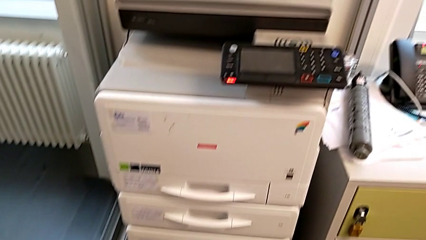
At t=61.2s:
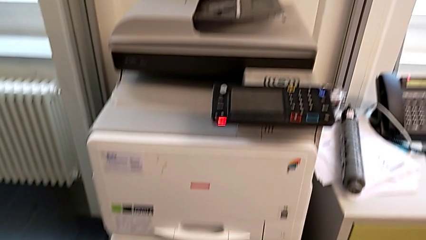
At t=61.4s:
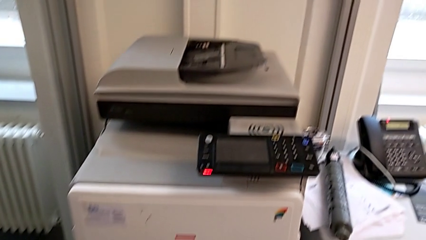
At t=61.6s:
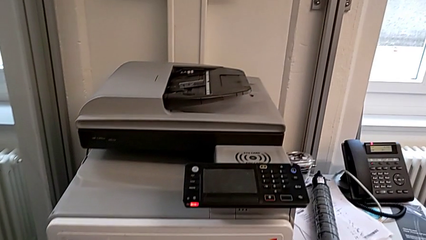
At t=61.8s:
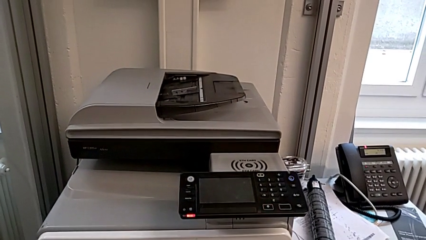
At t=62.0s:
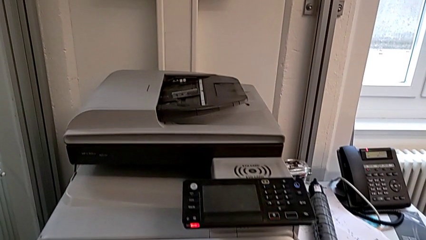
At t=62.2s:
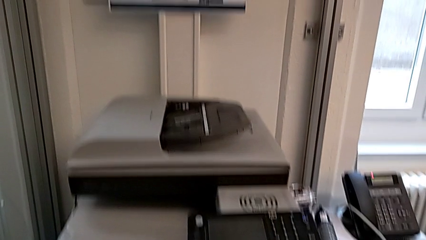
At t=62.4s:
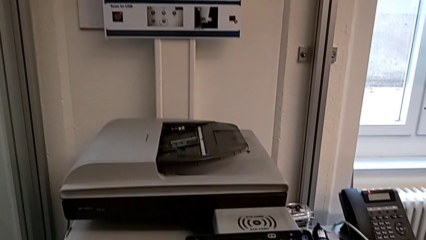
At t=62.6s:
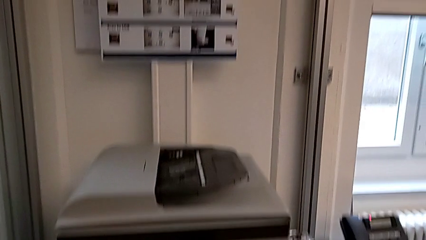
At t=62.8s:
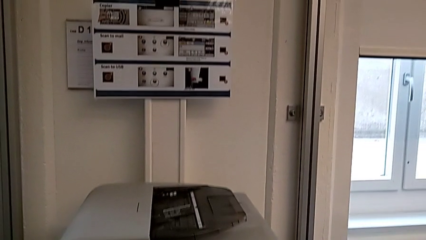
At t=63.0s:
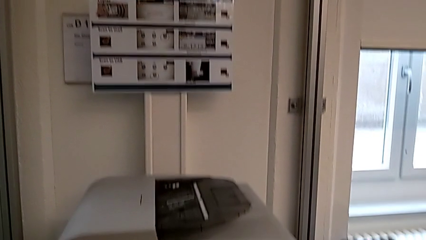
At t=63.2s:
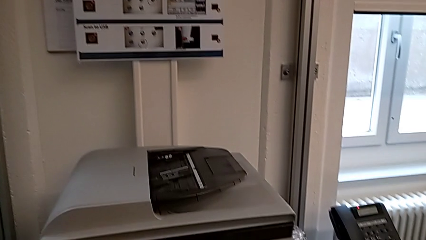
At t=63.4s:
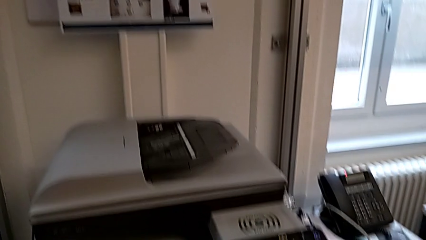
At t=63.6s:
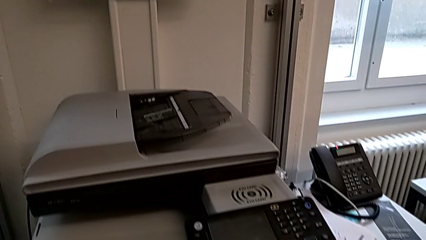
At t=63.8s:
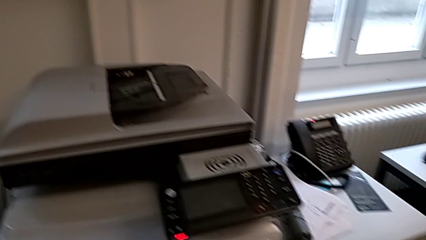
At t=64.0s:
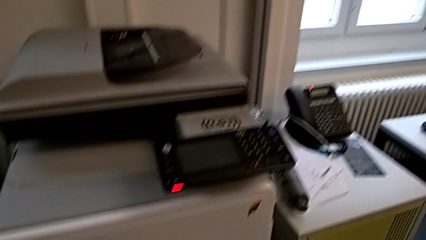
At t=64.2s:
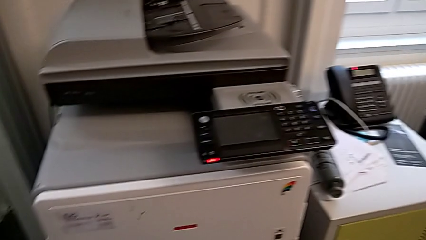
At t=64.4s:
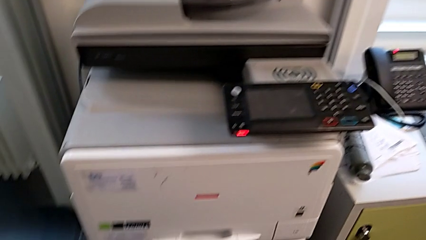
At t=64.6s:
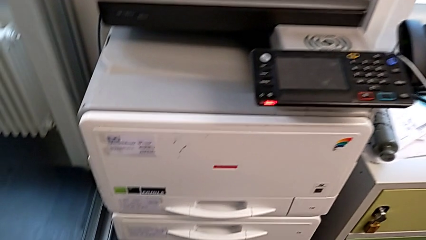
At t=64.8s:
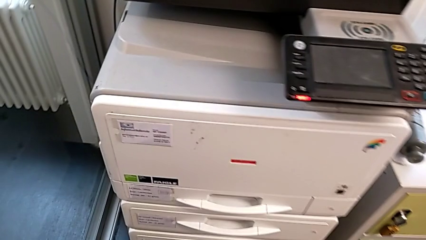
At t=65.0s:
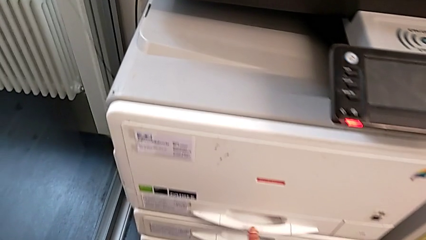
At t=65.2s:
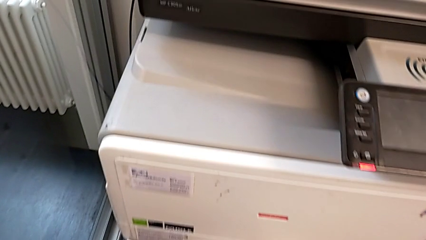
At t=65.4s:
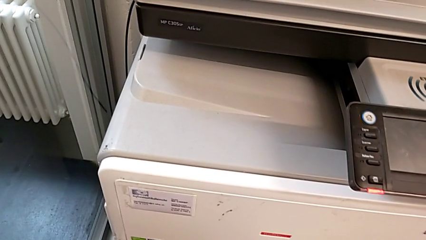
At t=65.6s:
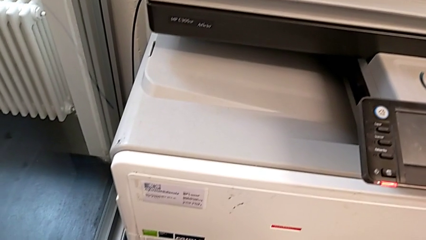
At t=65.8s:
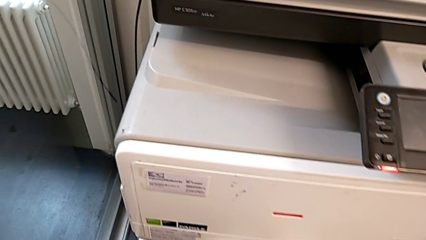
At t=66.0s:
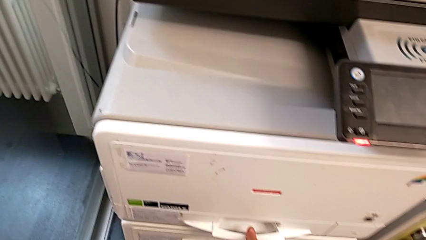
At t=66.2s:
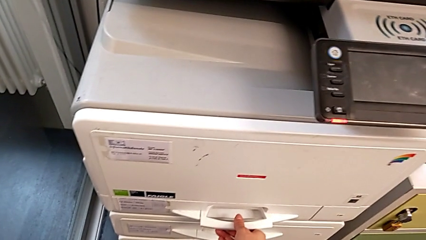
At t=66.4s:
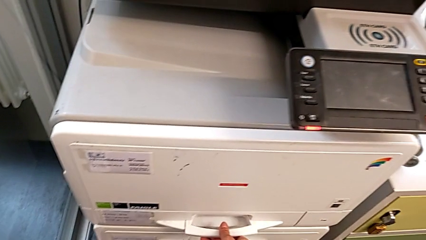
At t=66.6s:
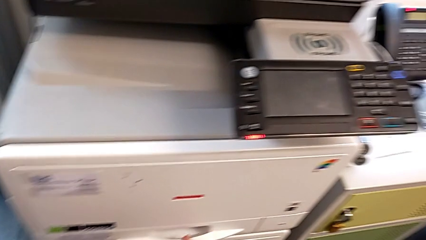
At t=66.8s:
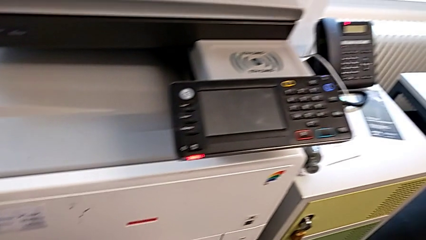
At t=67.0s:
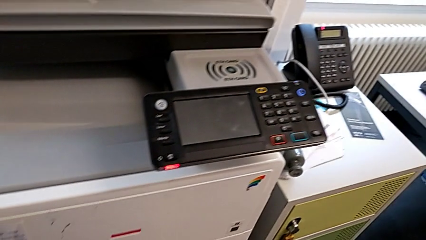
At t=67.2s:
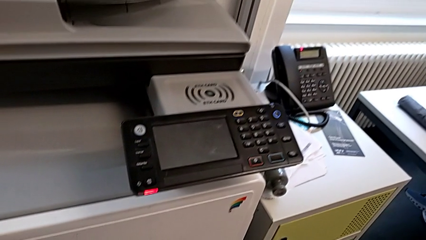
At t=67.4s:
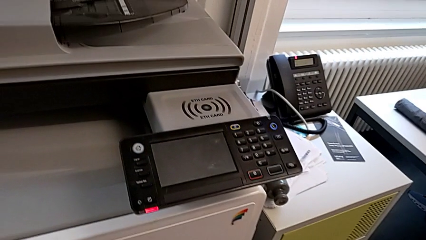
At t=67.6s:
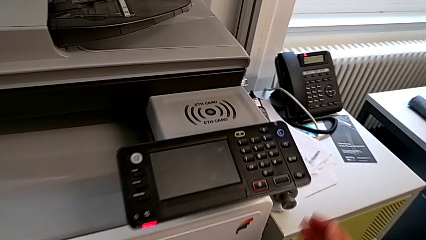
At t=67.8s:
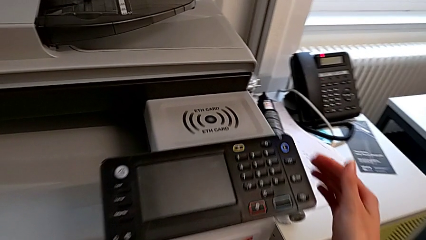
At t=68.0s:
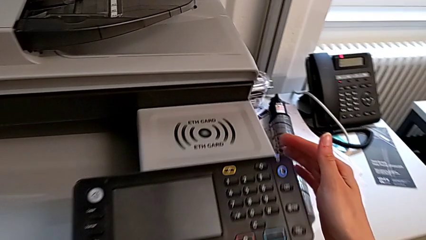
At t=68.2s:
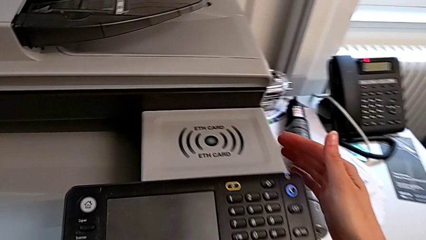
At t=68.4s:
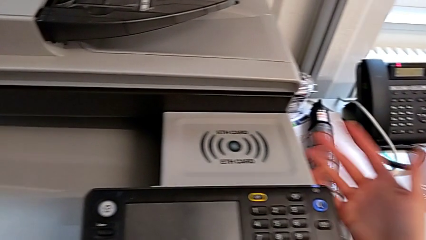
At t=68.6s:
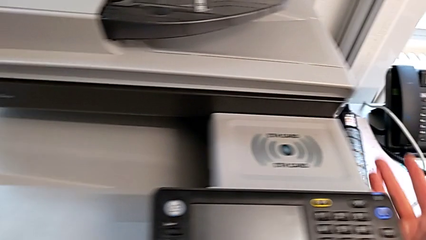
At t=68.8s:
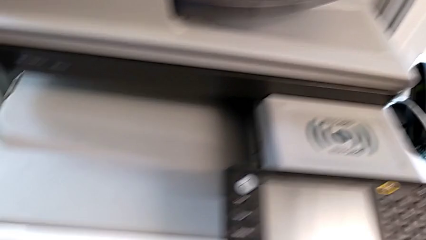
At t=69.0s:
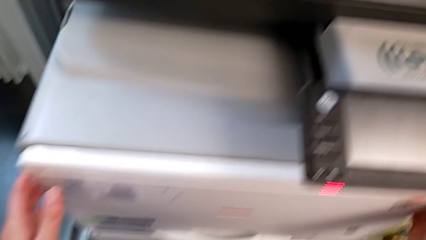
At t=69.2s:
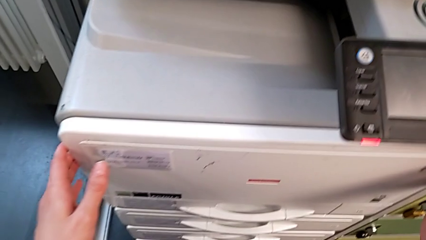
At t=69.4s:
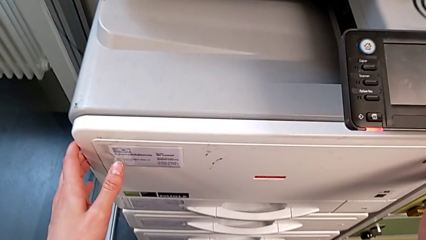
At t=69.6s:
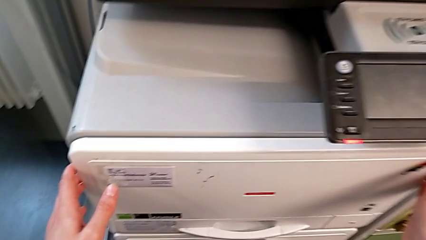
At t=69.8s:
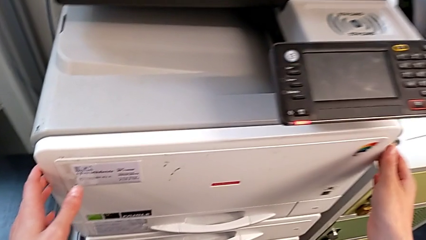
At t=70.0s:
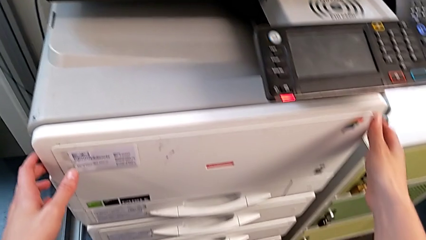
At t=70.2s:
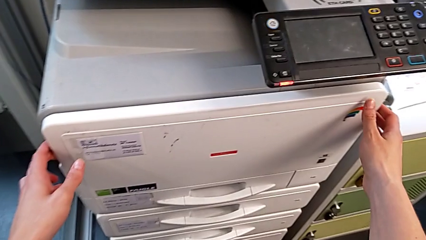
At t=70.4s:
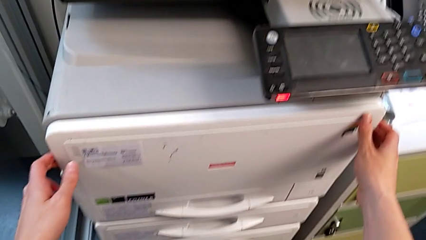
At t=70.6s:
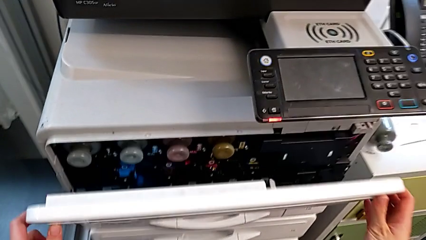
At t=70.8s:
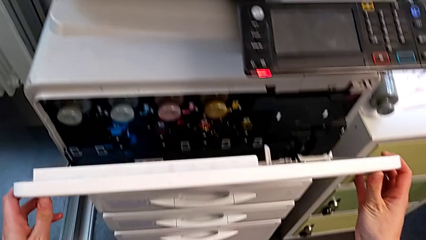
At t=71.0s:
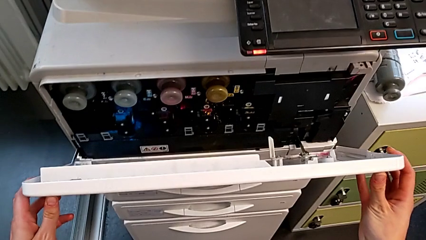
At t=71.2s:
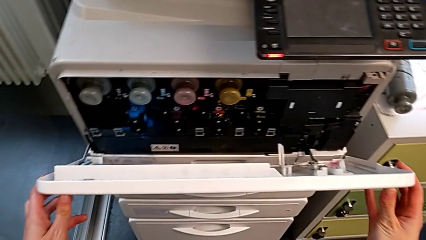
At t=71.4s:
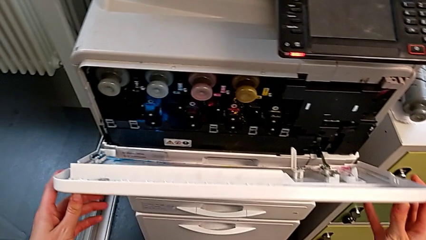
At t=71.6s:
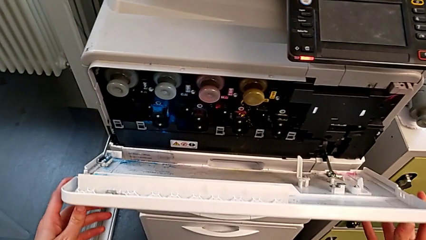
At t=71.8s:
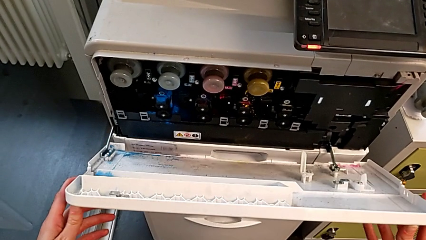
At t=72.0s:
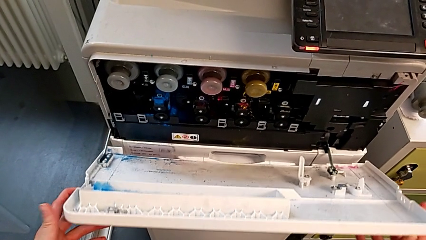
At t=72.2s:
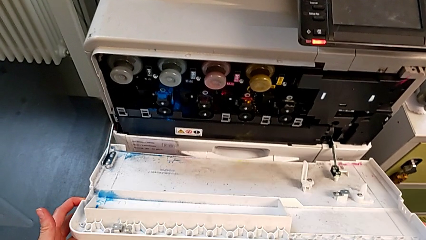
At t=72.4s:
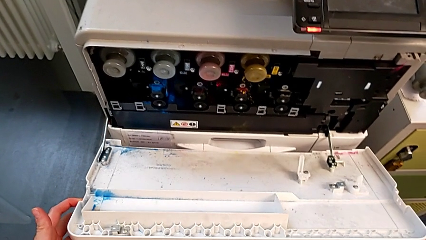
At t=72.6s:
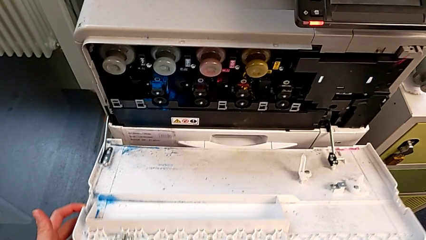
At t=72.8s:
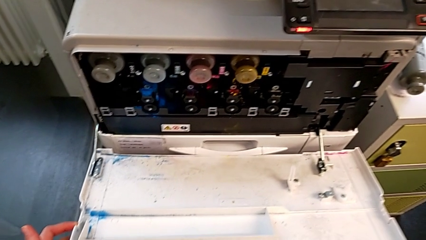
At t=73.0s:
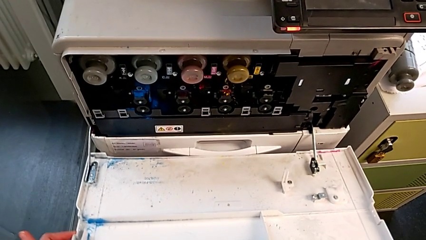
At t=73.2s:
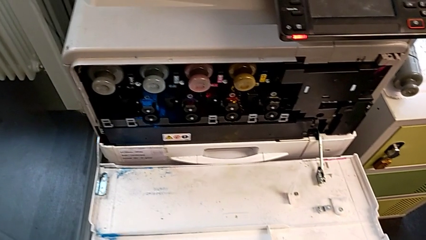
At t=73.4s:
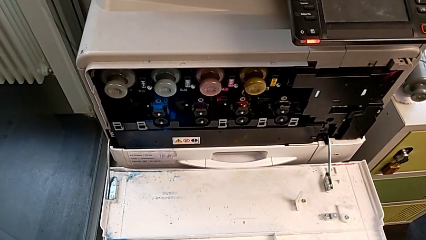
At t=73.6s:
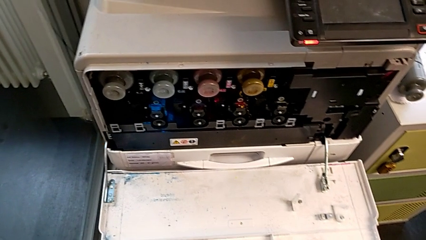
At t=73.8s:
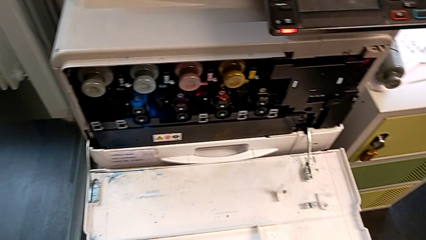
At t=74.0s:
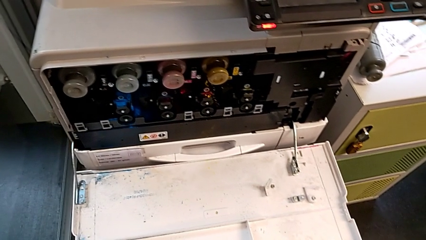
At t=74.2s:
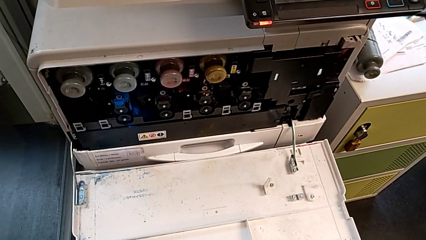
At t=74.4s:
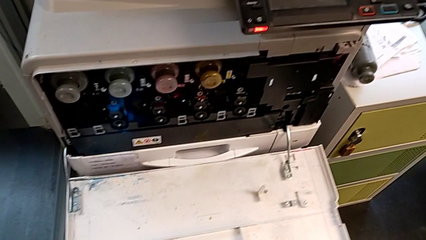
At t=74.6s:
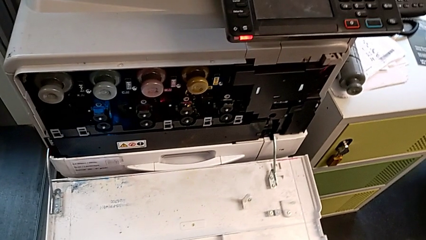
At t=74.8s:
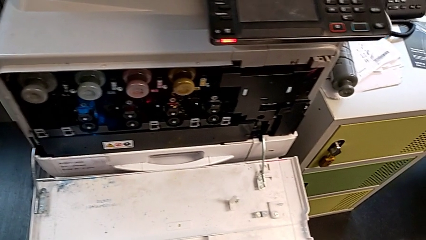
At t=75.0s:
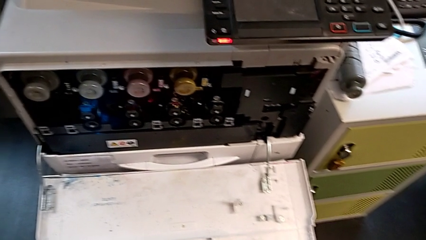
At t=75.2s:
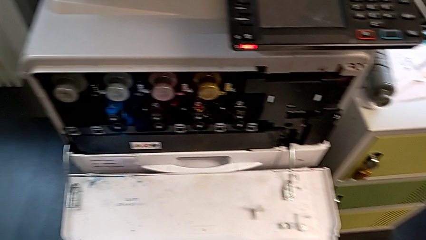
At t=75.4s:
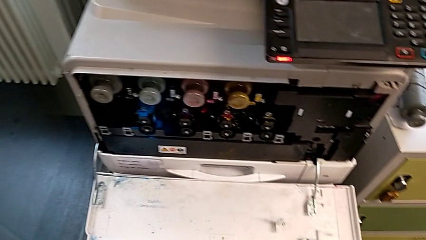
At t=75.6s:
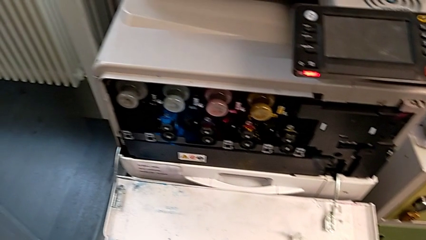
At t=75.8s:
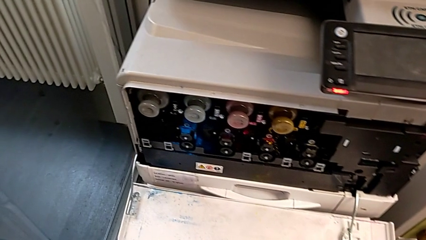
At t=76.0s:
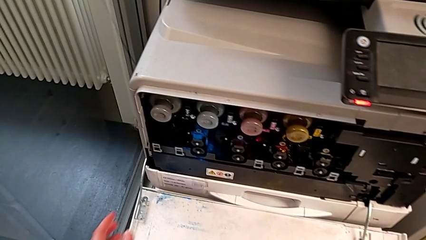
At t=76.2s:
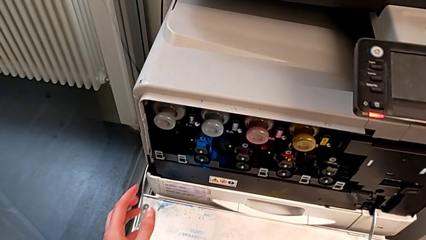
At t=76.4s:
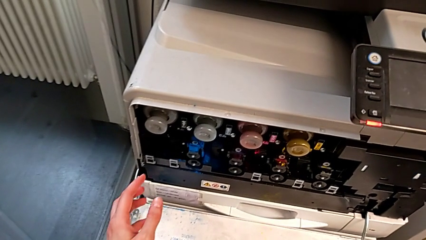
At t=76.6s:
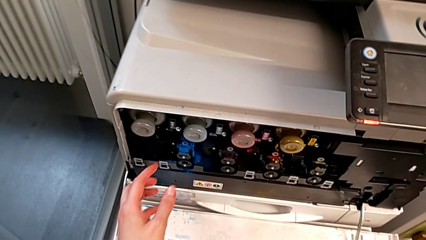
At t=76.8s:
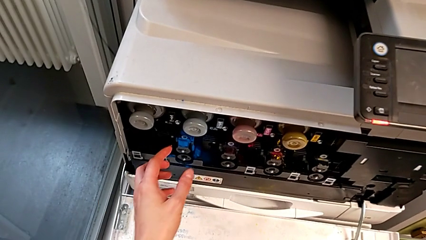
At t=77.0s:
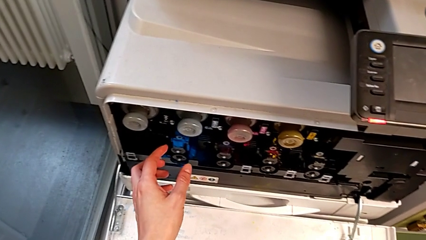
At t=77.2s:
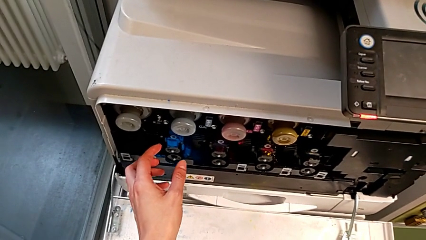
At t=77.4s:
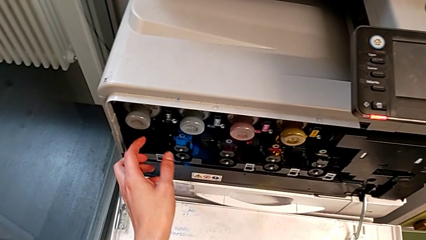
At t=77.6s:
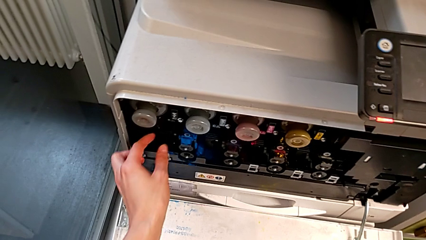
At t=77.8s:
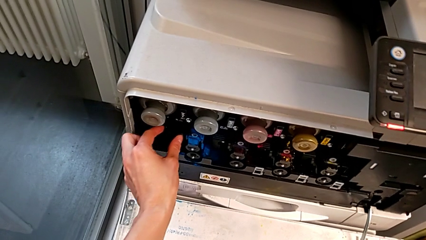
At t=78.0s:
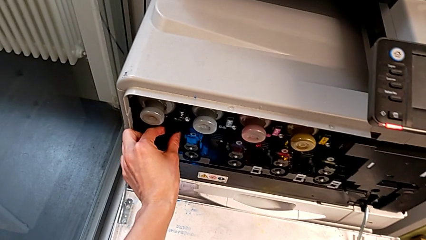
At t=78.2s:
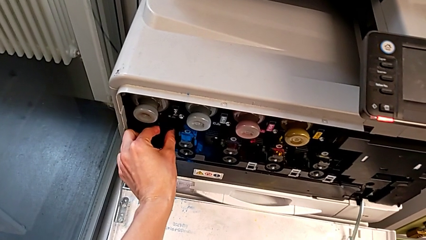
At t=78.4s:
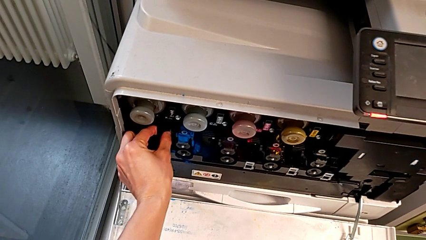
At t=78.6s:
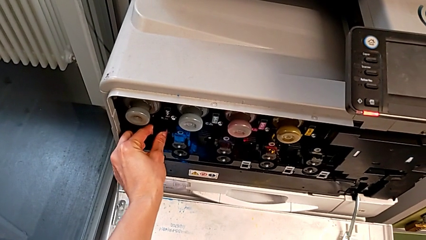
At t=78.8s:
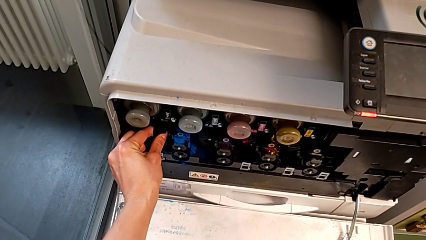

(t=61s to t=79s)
The camera wearer is changing the black ink cartridge. They wrongly grab the handle and touch the printer, not able to find the cartridge gate. They touch the cartridge gate, open it and wrongly touch the little ink cartridge.
